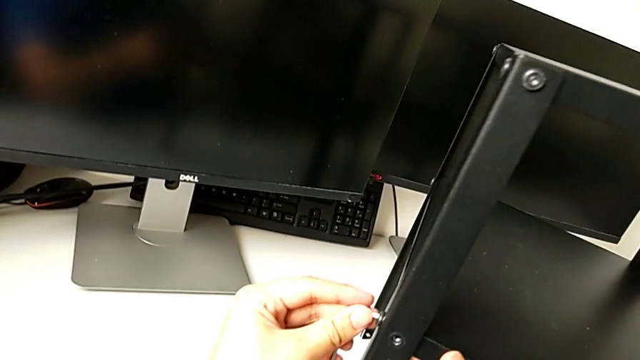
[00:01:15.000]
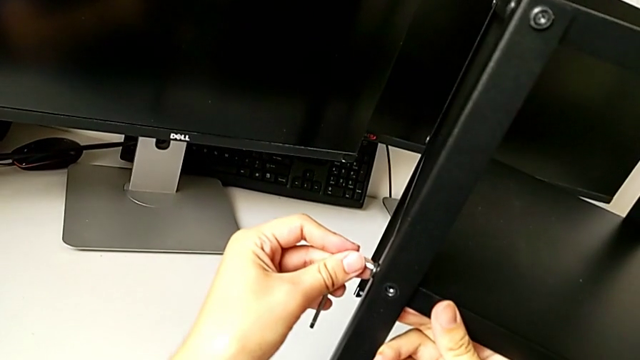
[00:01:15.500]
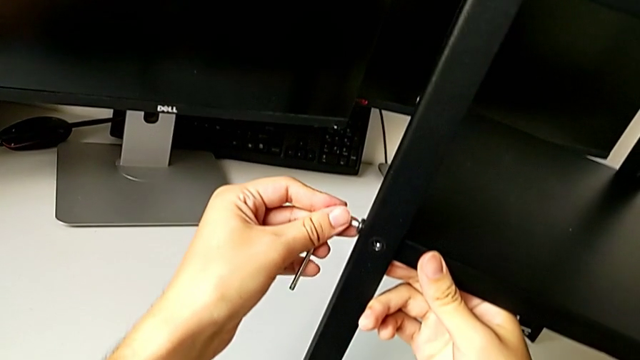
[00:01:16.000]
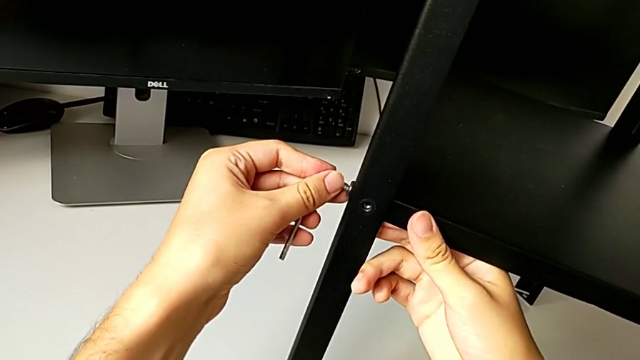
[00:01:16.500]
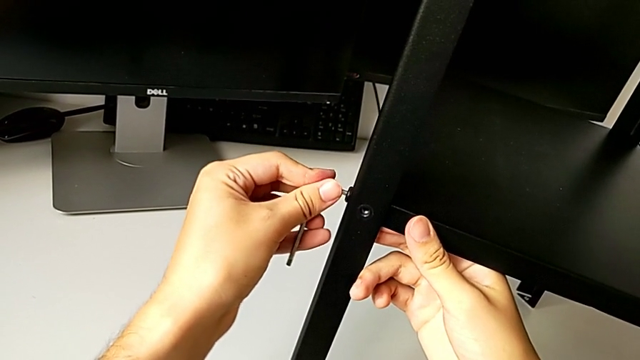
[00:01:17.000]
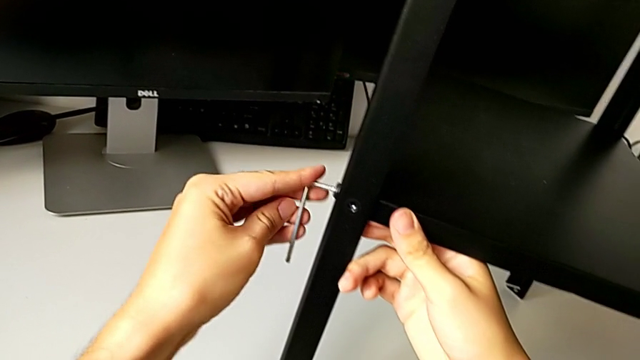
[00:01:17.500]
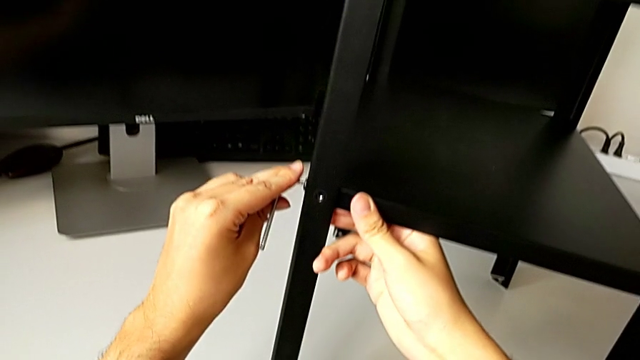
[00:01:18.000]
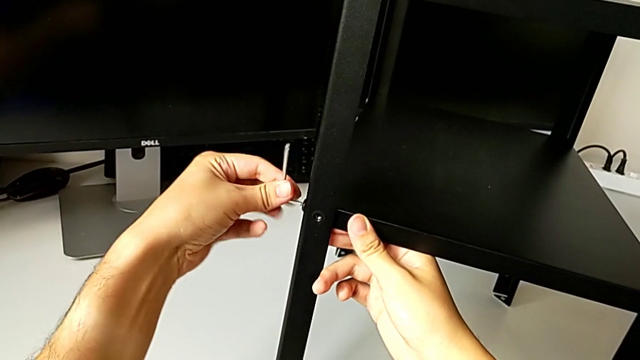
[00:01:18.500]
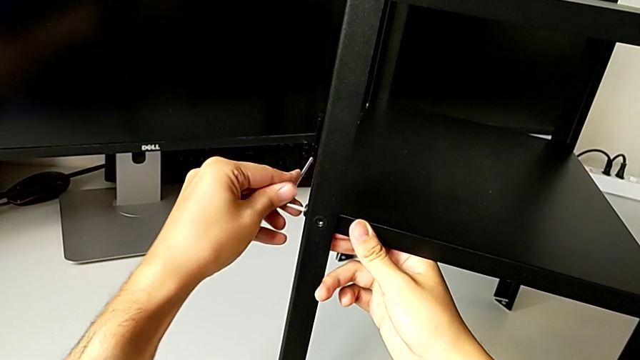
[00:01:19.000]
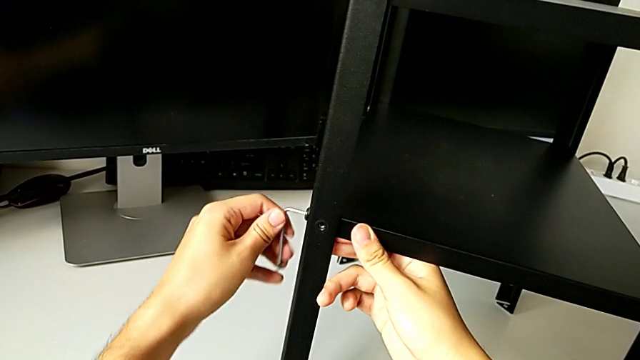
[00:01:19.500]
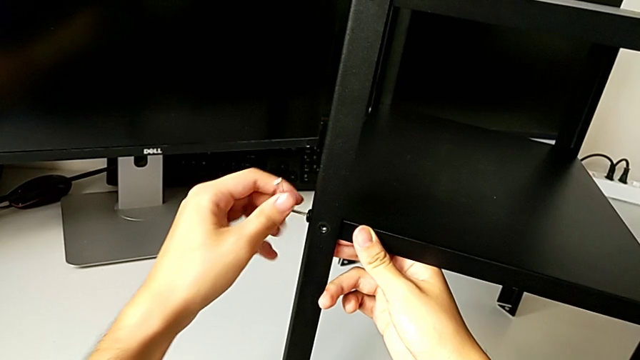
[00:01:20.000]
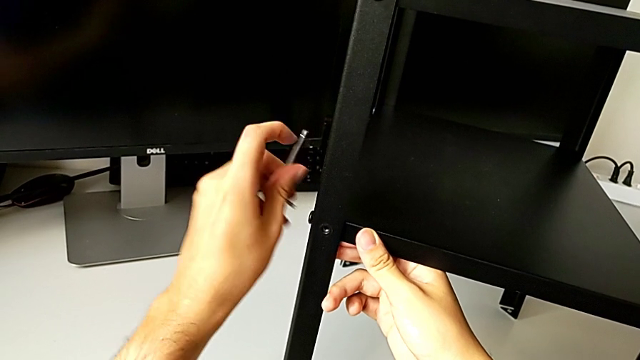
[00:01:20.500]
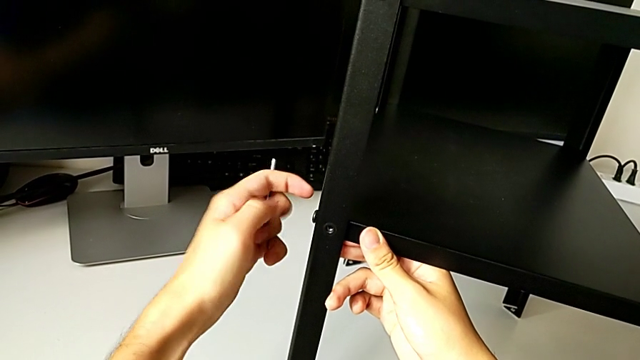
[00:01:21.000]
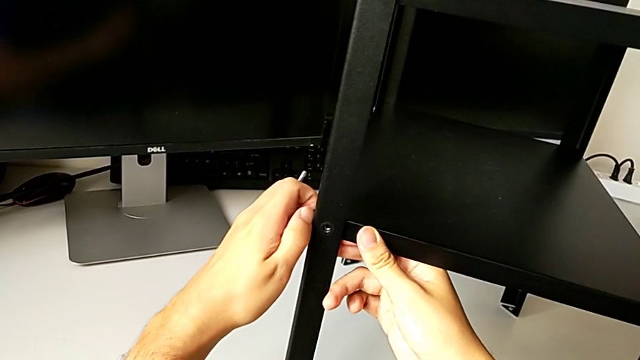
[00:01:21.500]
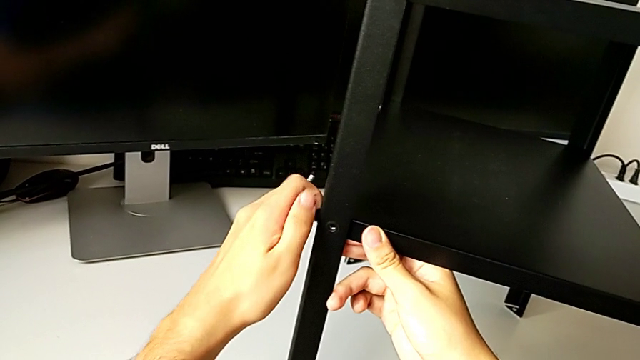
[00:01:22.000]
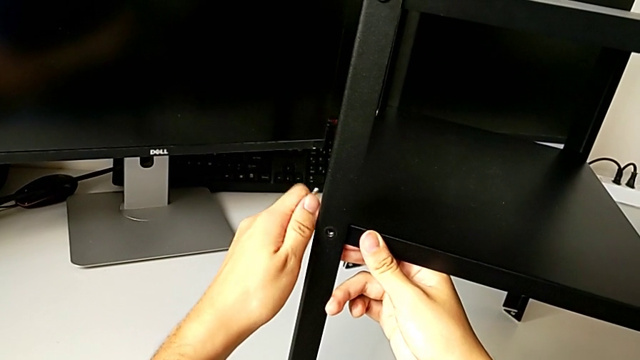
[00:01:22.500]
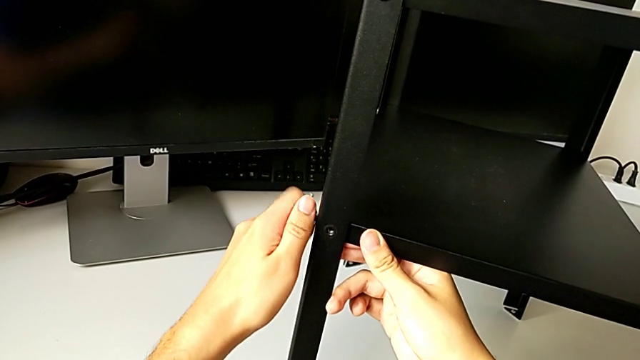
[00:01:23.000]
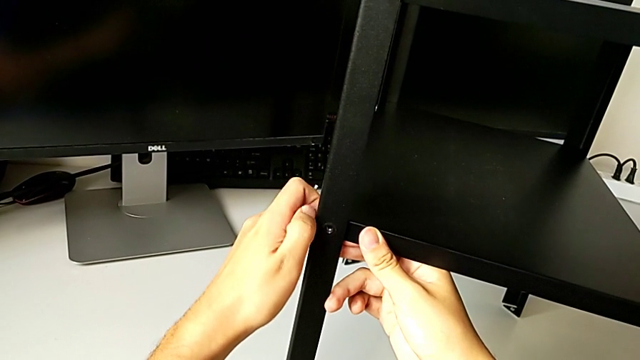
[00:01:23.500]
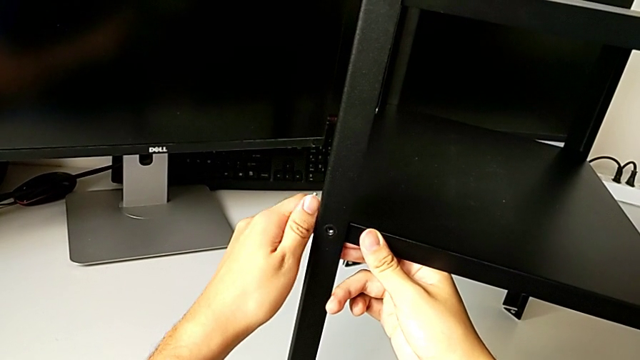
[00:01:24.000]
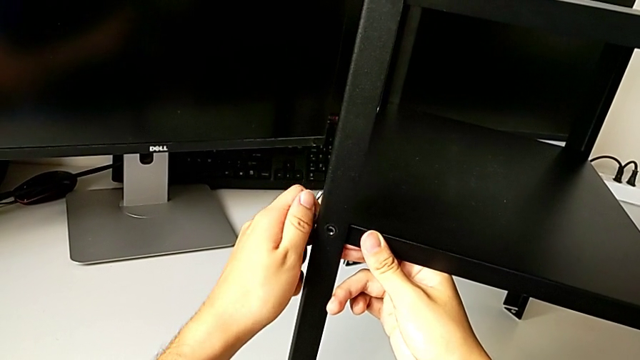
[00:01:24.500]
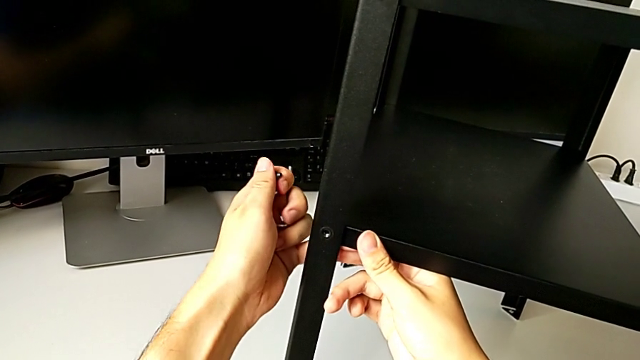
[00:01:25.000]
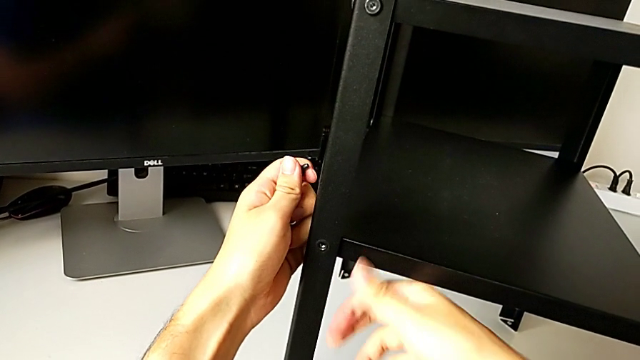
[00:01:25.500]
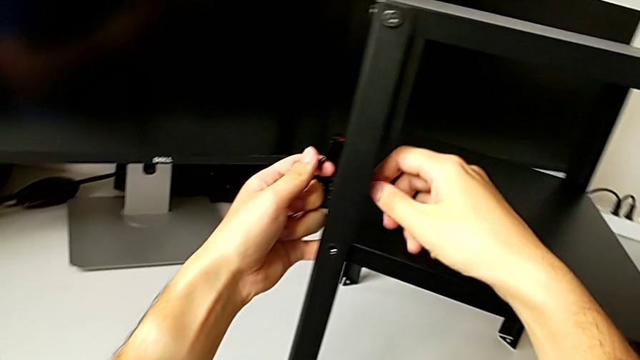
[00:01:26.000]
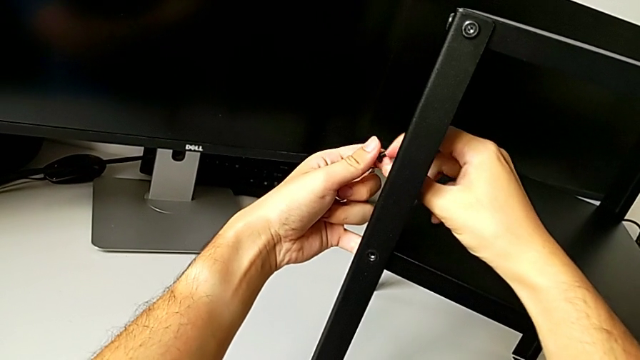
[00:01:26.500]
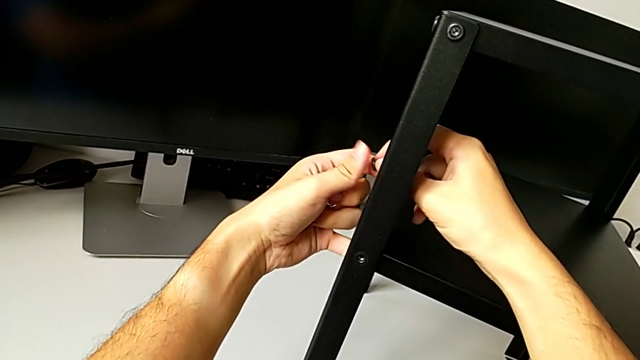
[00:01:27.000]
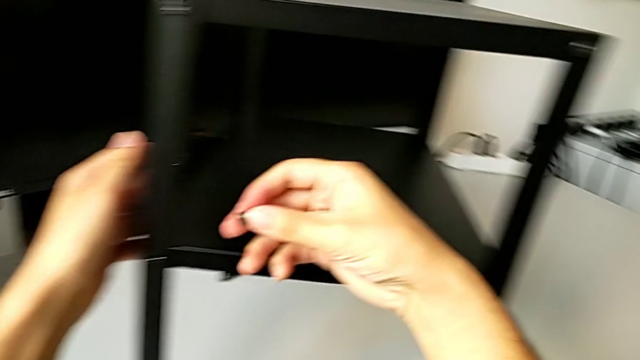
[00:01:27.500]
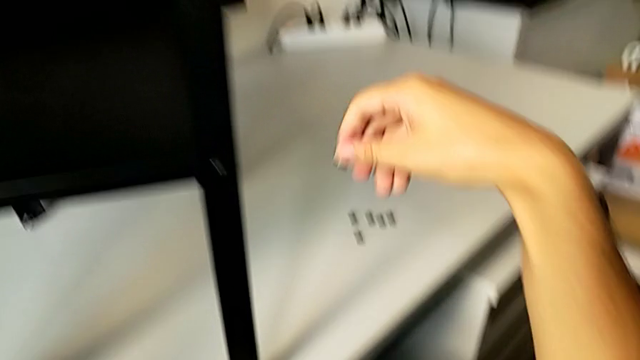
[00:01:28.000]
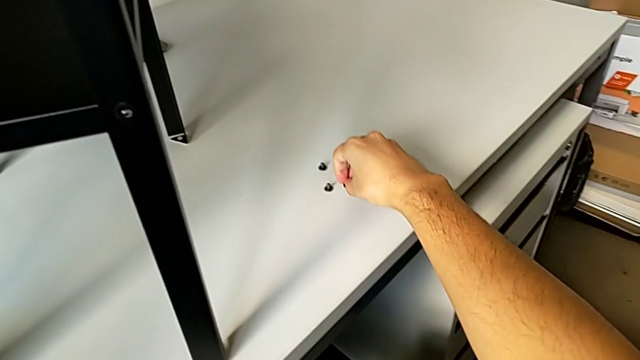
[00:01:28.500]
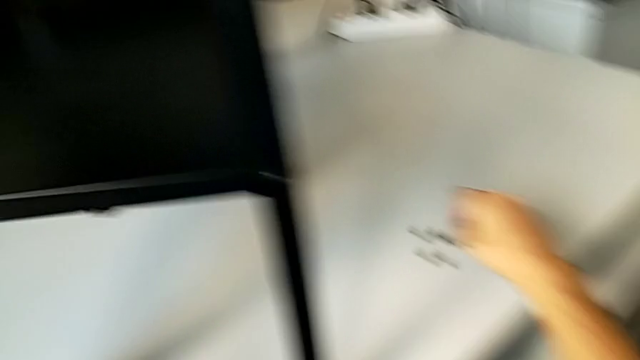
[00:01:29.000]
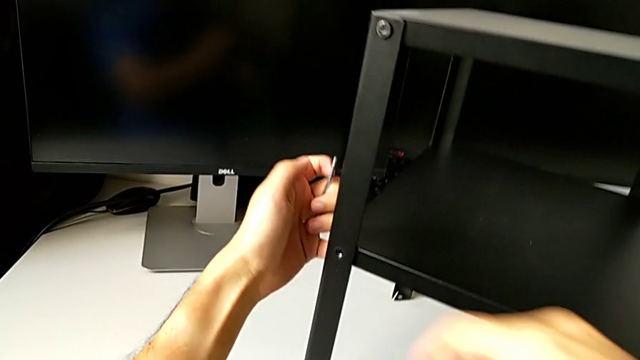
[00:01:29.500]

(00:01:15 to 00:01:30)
The camera wearer is unscrewing the bottom hex socket head from the leg and the shelf. They insert the Allen wrench, unscrew the hex socket head, withdraw the Allen wrench, unscrew the hex socket head, disassemble it, grab it and place it.

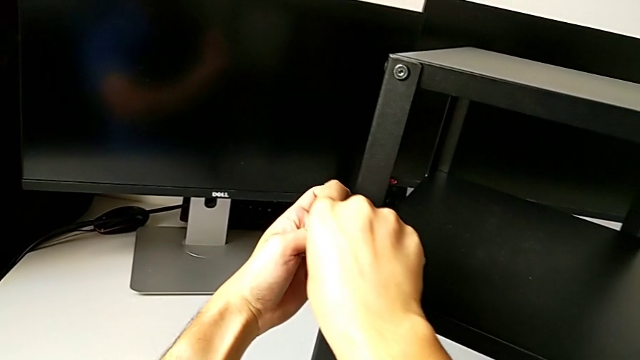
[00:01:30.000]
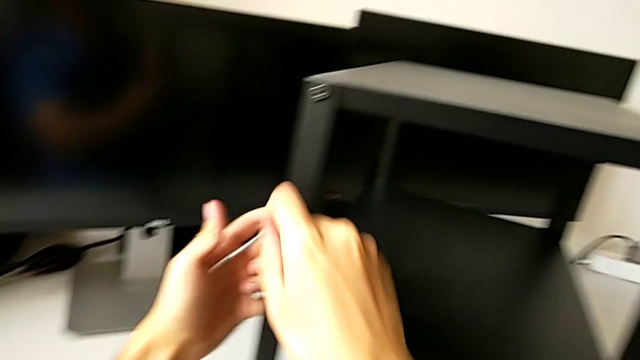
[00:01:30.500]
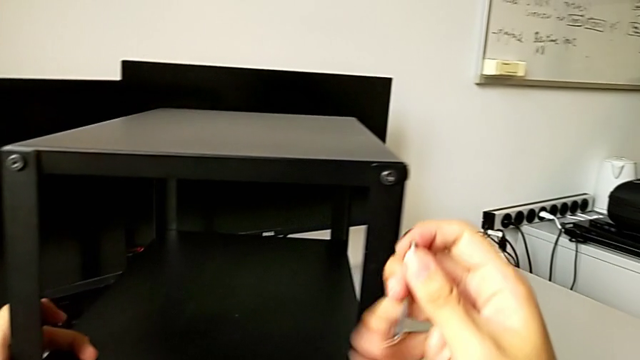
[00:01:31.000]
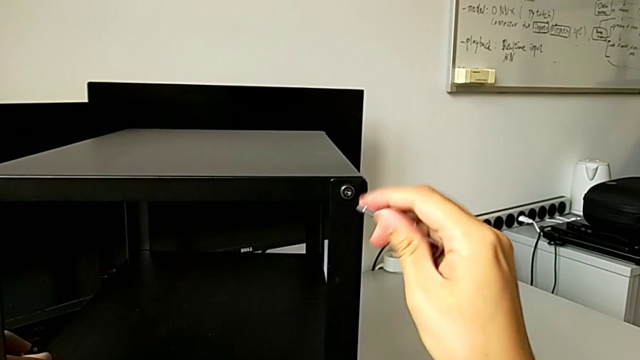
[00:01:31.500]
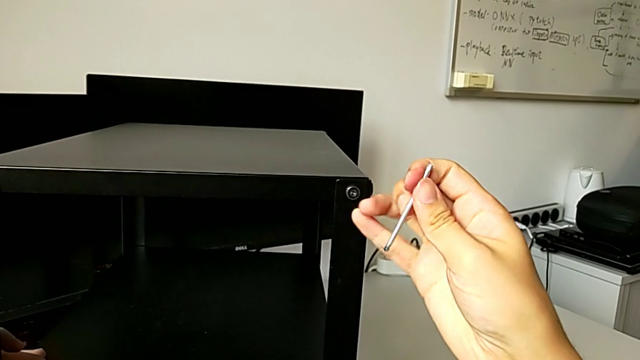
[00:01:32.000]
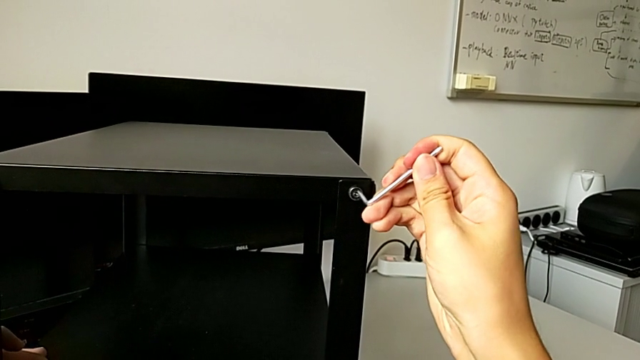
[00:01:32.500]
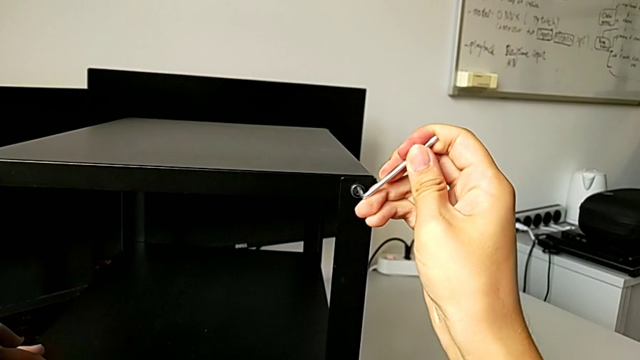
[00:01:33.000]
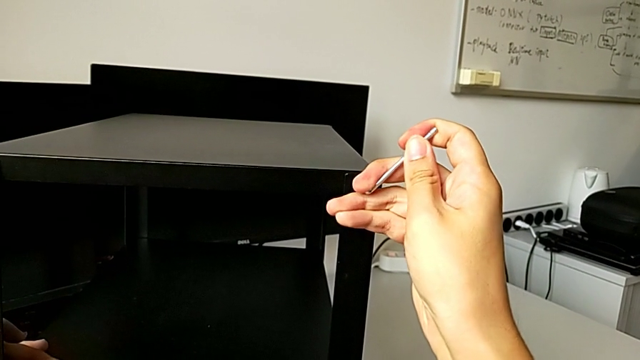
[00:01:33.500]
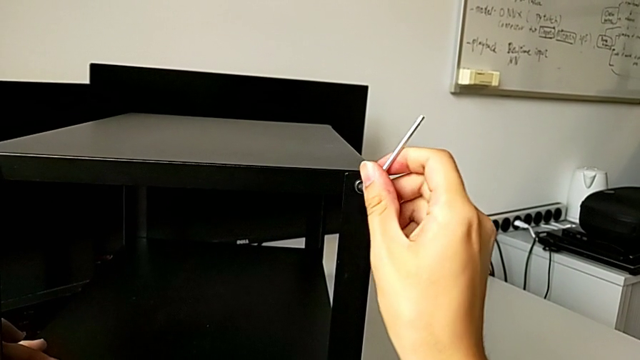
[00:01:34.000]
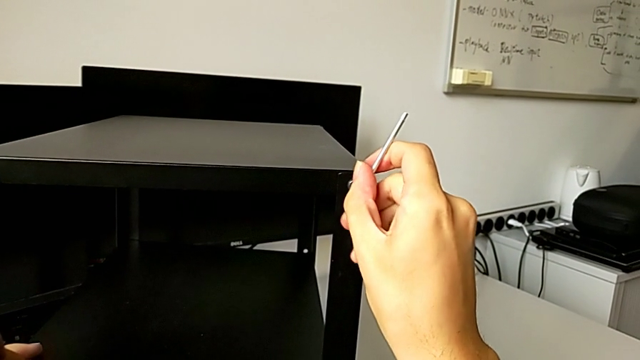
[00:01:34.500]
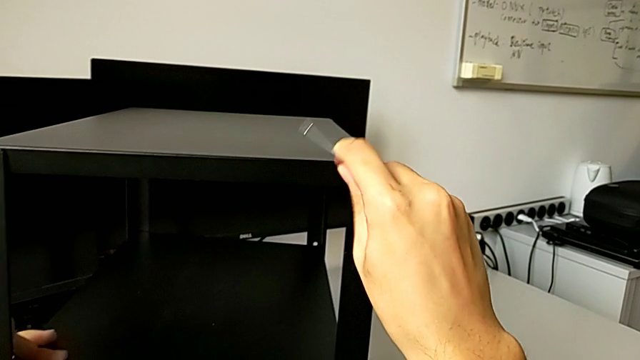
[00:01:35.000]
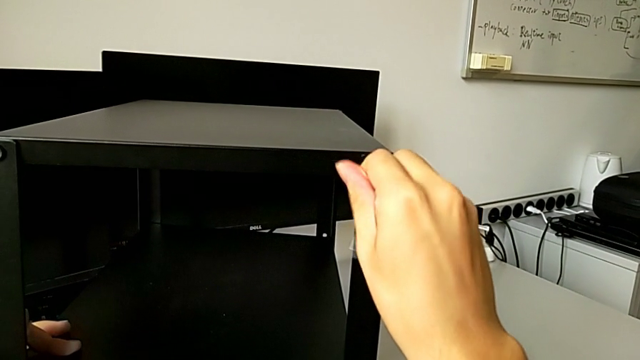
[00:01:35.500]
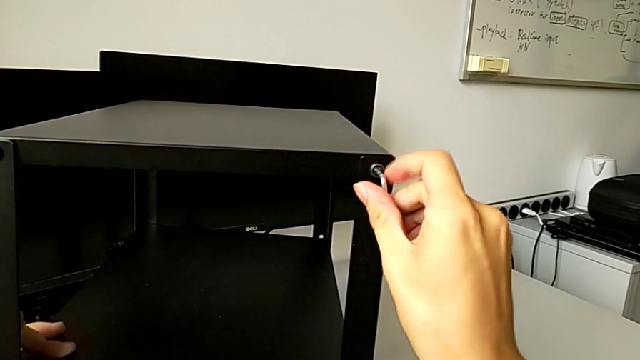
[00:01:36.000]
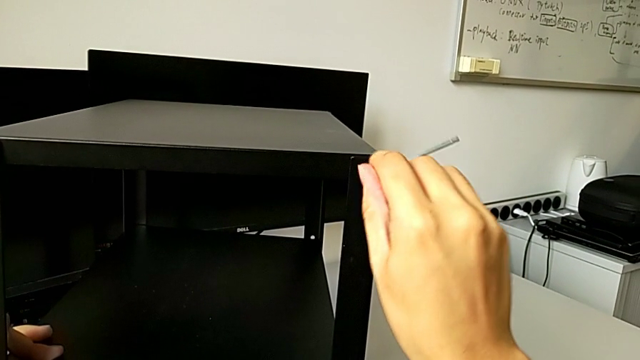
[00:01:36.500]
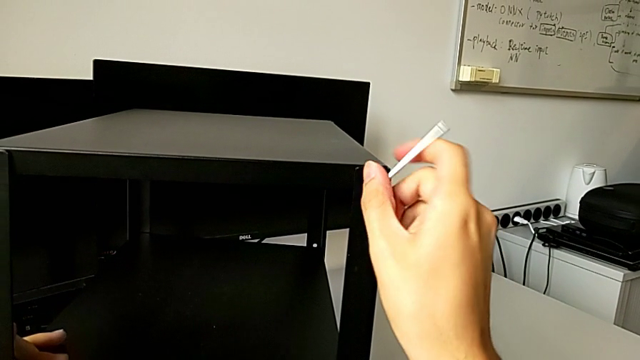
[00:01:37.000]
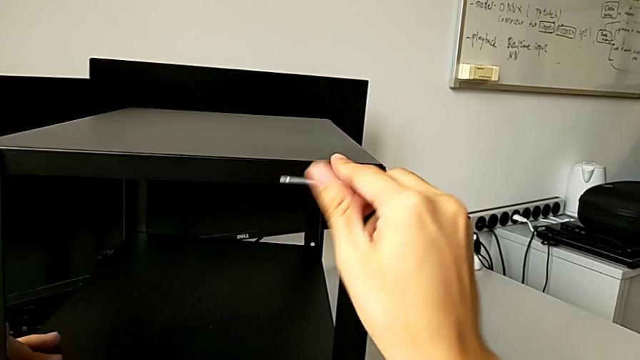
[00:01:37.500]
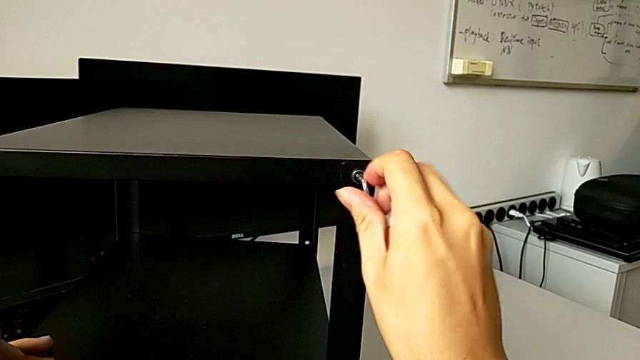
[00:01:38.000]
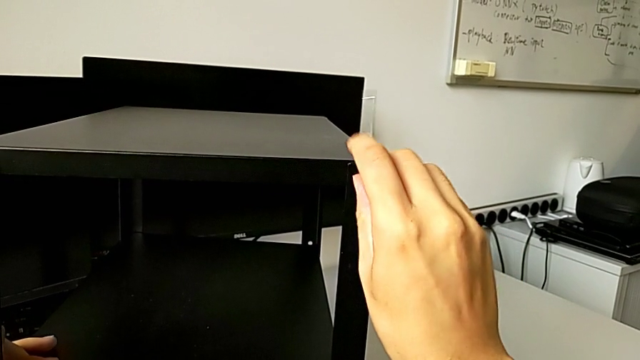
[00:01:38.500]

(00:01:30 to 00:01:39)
The camera wearer is unscrewing the bottom hex socket head from the leg and the shelf. They grab the Allen wrench, approach the hex socket head, rotate the Allen wrench, insert it, unscrew the hex socket head and withdraw the Allen wrench.
